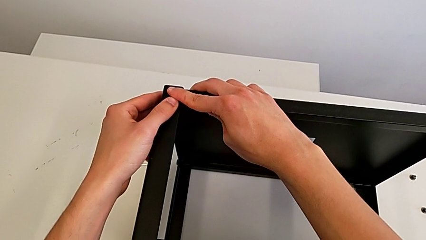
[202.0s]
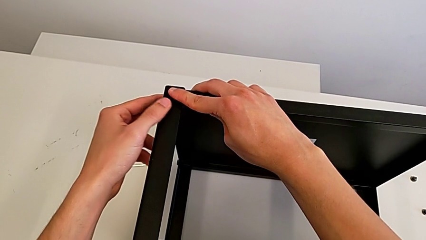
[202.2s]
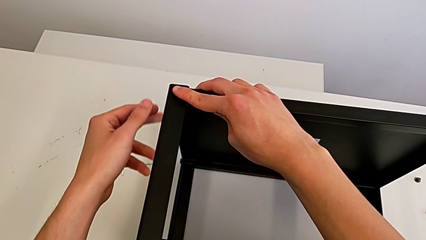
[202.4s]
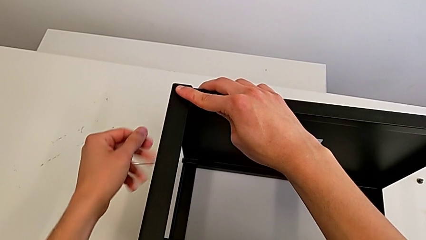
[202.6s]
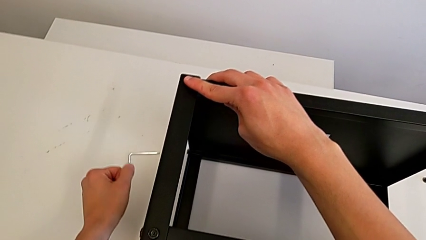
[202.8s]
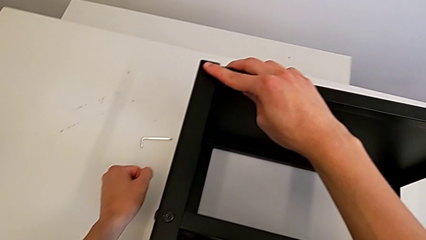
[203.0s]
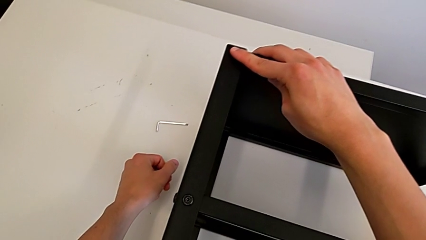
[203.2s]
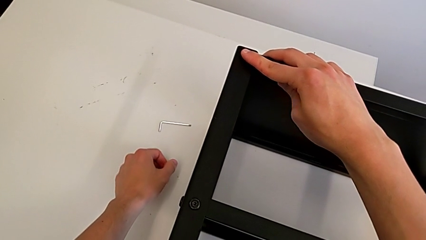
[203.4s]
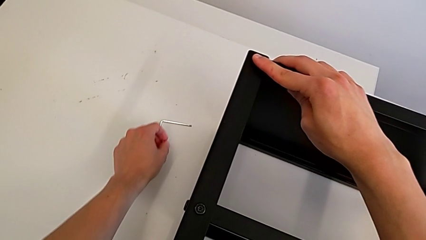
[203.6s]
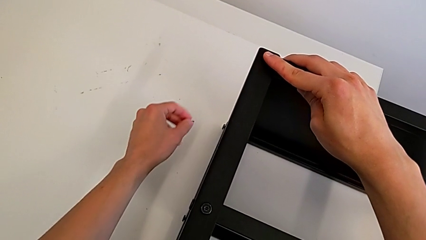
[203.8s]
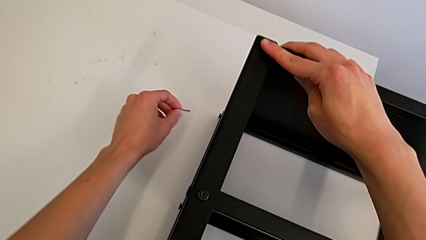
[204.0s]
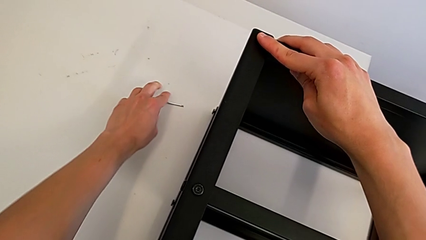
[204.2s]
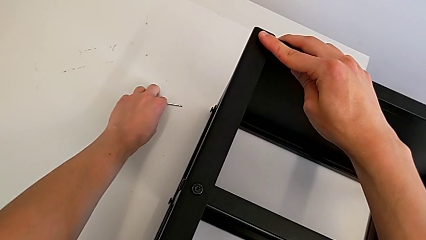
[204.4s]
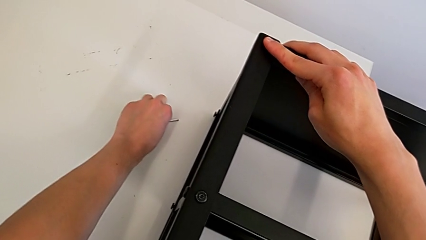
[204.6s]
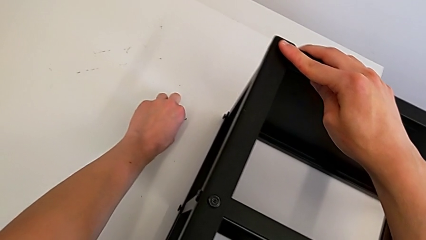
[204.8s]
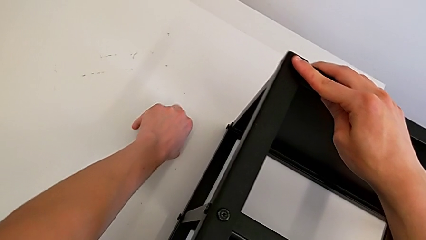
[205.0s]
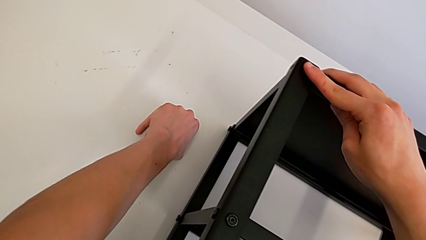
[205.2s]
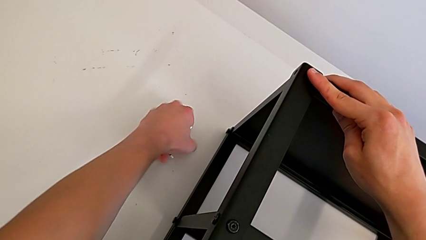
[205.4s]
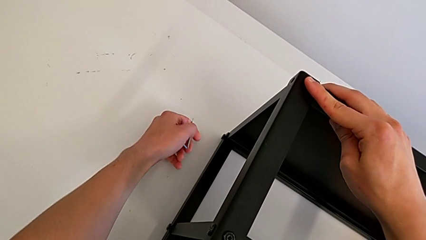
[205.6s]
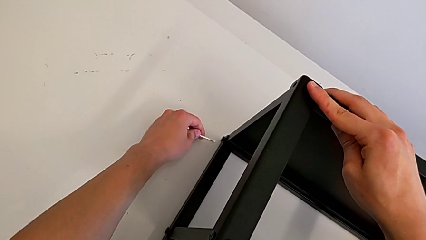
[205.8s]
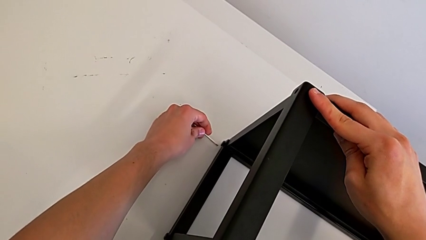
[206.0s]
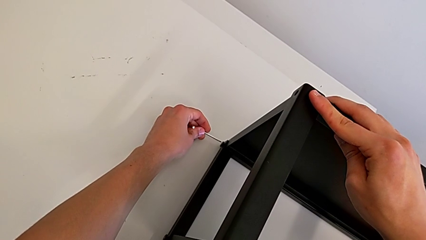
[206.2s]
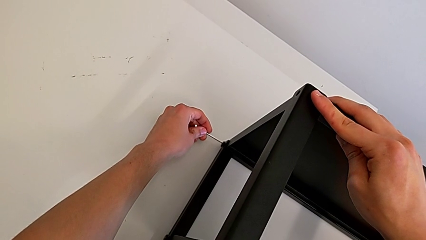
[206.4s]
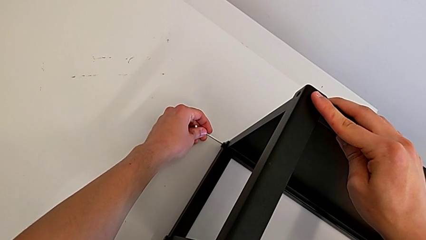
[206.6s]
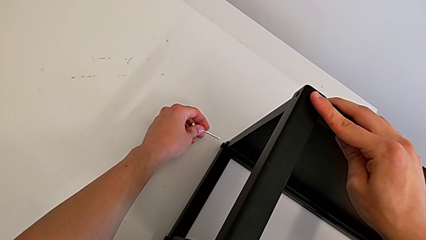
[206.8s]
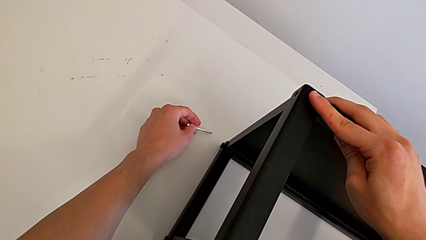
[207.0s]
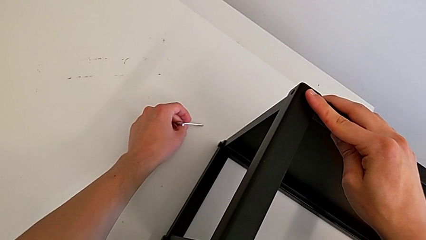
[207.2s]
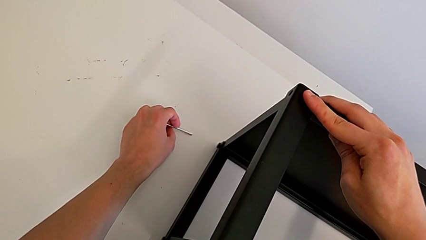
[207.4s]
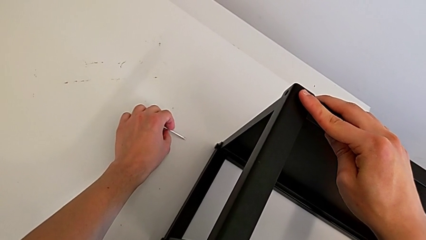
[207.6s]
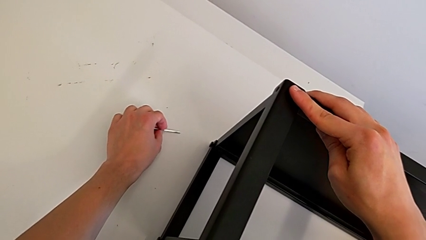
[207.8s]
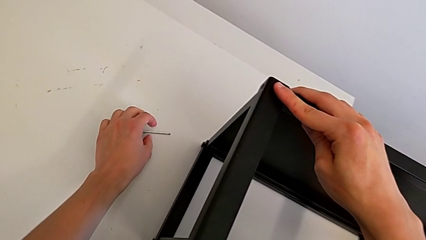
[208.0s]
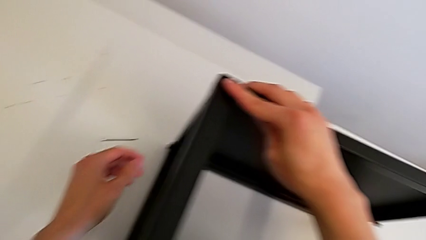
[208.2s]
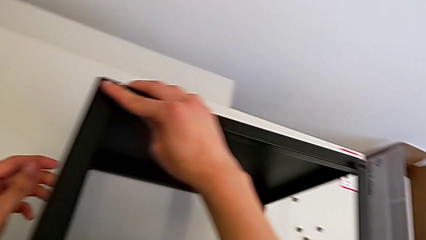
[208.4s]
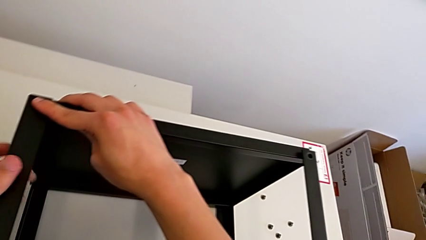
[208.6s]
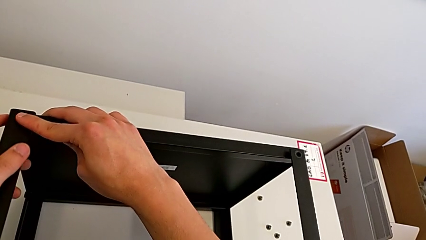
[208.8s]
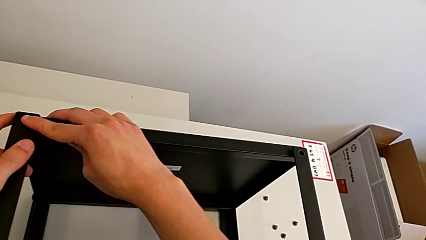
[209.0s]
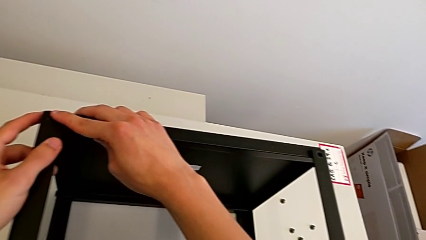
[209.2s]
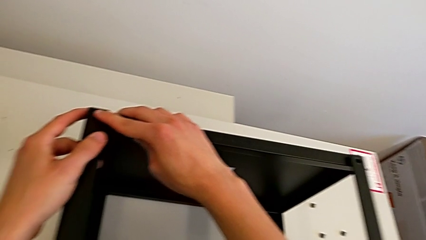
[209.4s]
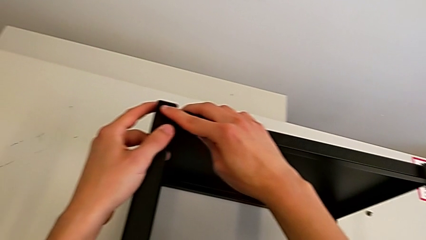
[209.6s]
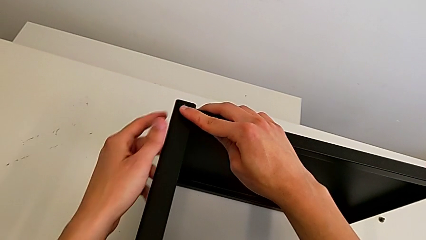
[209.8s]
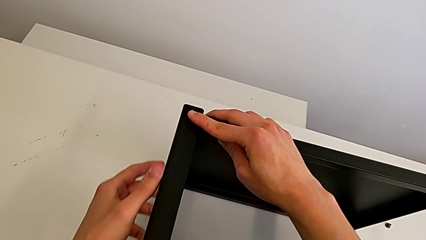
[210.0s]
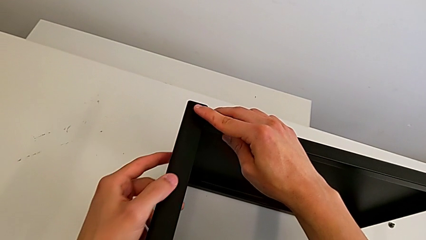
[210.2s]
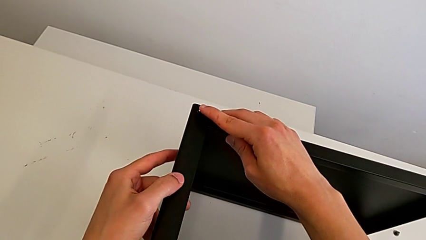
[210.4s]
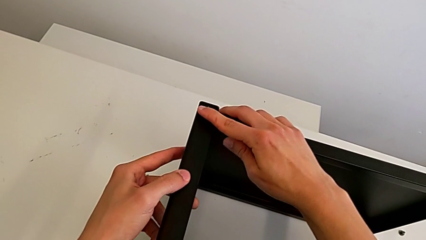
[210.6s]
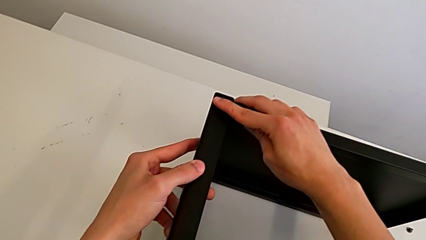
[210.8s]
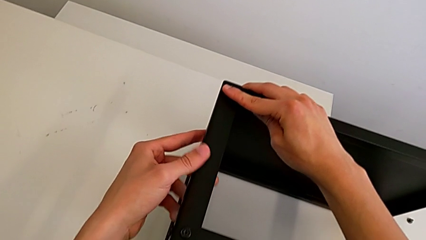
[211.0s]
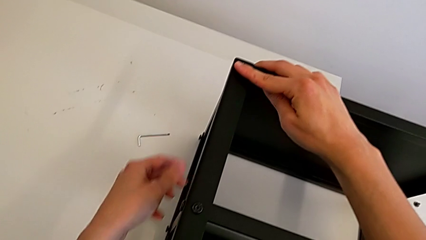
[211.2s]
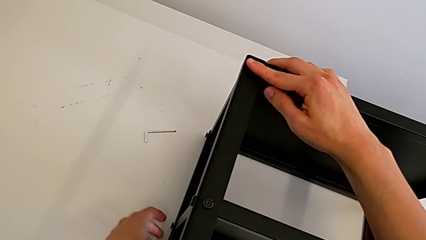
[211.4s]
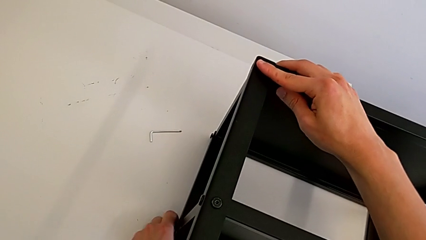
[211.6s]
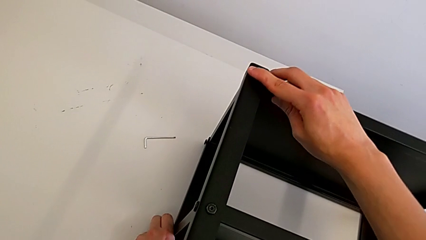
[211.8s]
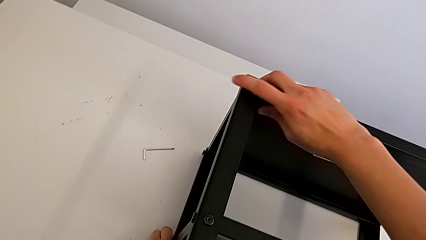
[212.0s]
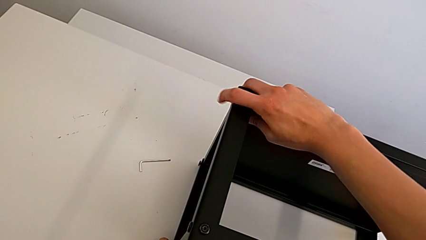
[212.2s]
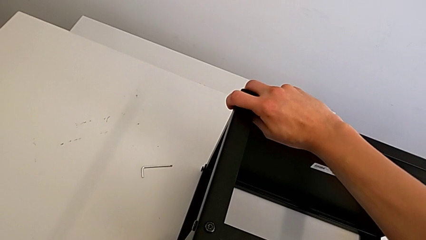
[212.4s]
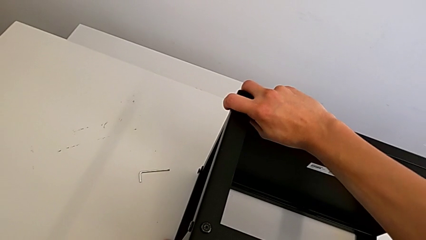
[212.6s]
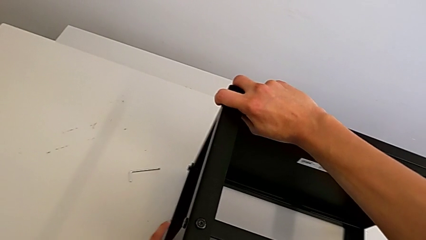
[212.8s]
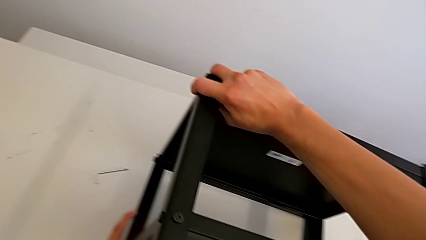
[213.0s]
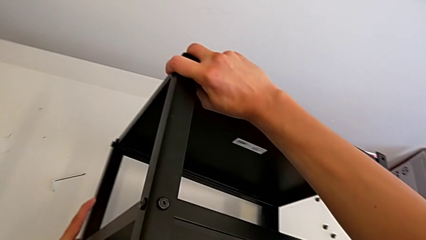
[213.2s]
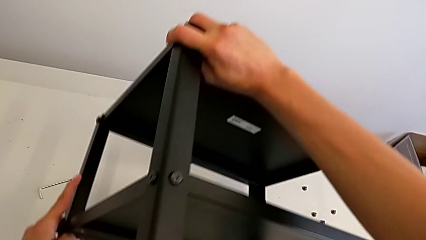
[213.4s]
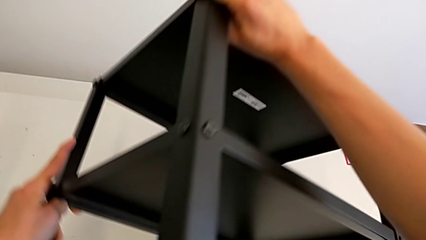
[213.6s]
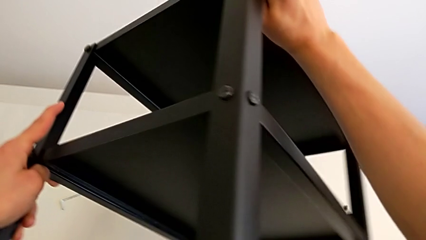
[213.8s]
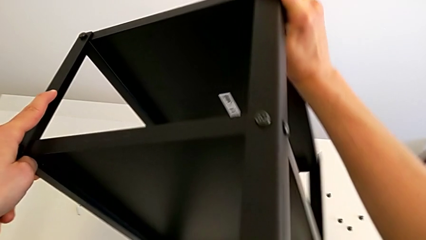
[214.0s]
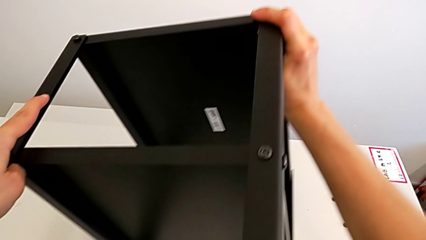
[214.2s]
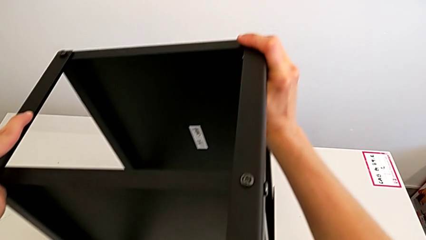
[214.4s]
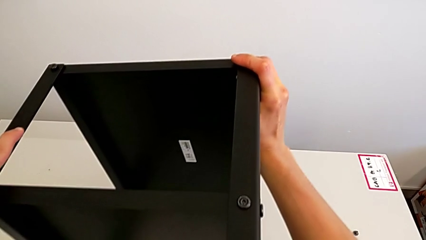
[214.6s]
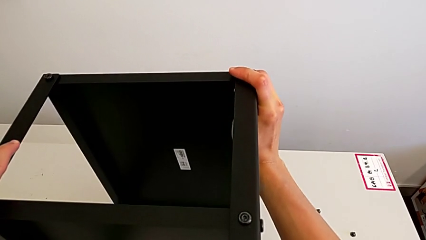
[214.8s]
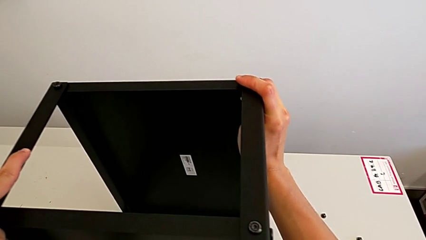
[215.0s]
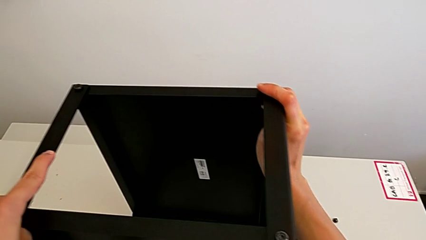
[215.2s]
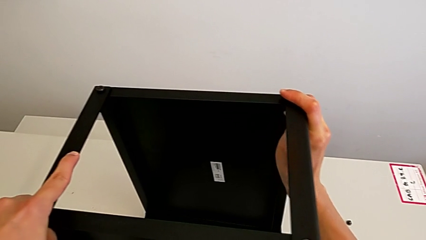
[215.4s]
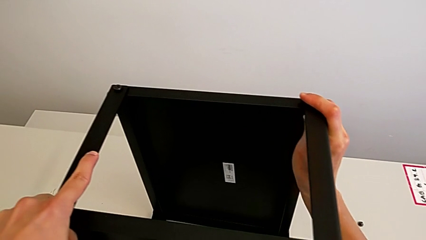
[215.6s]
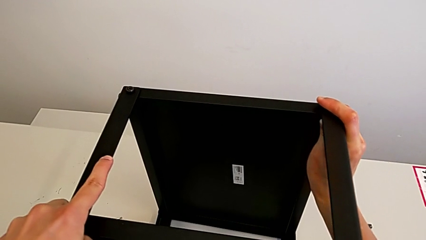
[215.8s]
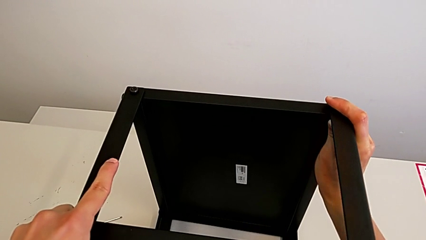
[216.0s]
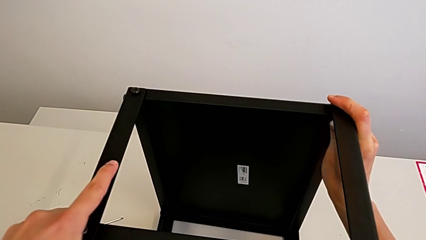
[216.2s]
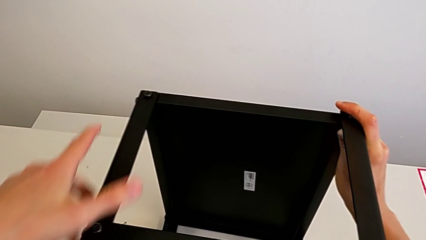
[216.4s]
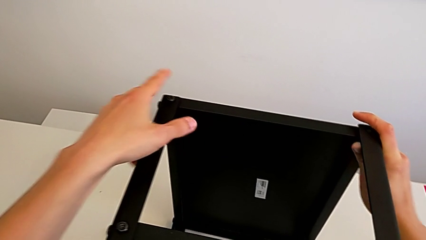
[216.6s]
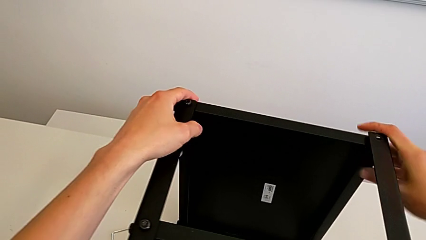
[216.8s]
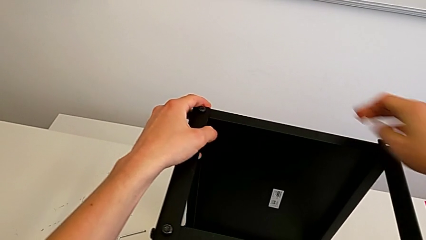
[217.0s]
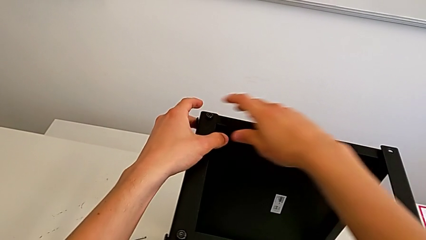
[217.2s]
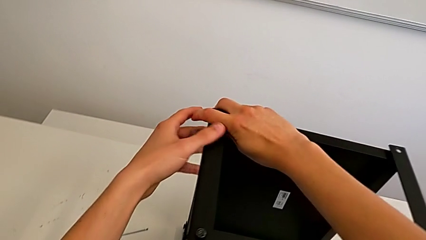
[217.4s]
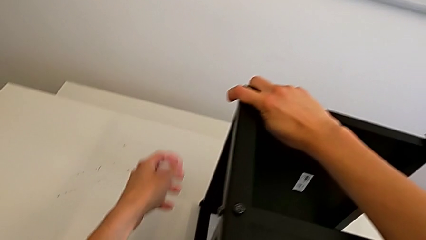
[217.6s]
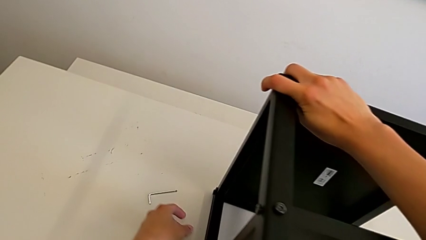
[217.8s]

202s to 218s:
The camera wearer is attempting to unscrew the fifth screw of the table. They grab the Allen wrench, place it, grab the nightstand and begin to rotate it.
